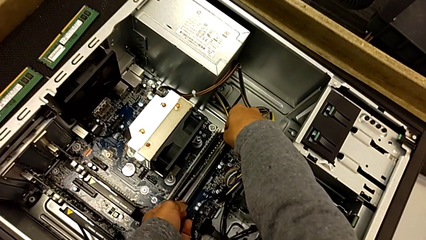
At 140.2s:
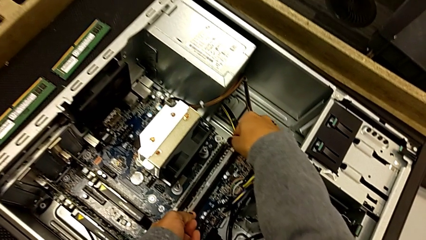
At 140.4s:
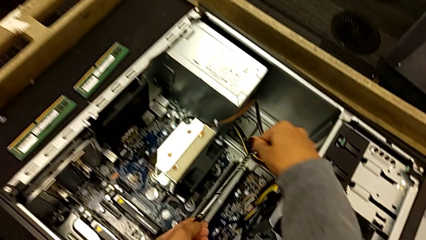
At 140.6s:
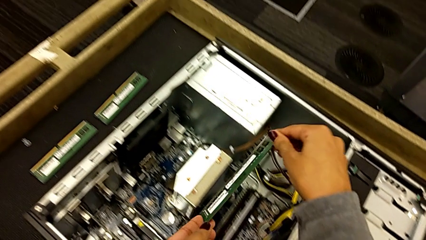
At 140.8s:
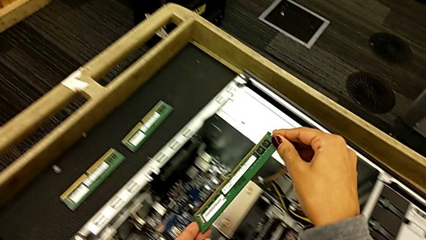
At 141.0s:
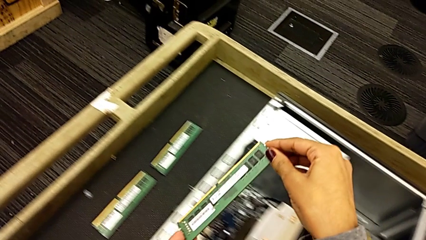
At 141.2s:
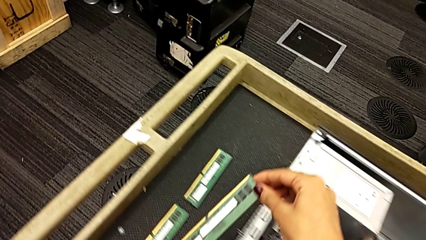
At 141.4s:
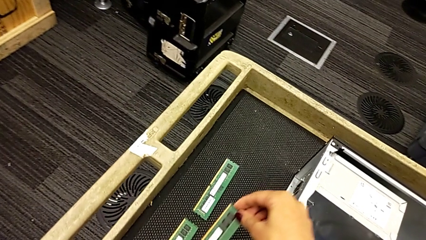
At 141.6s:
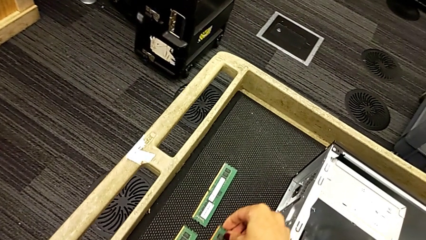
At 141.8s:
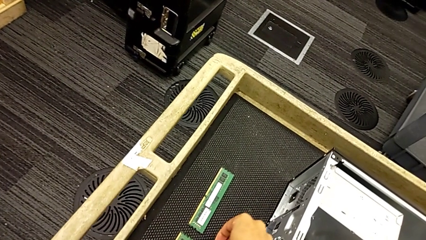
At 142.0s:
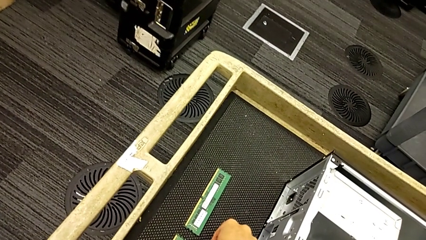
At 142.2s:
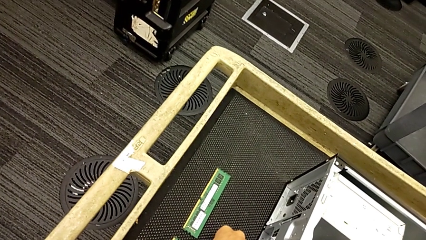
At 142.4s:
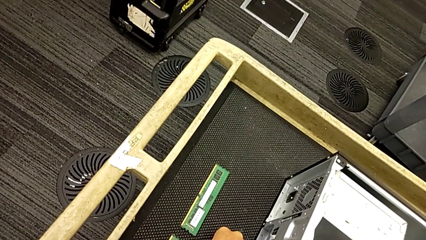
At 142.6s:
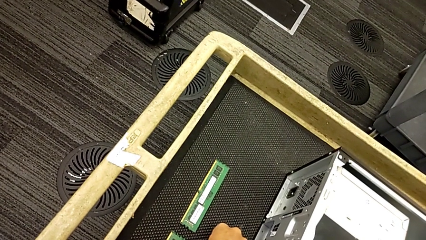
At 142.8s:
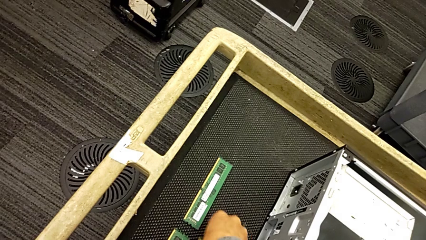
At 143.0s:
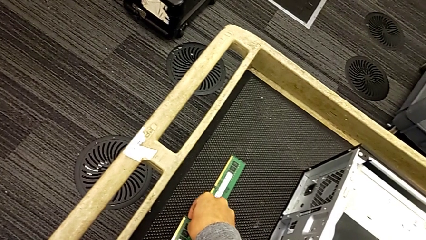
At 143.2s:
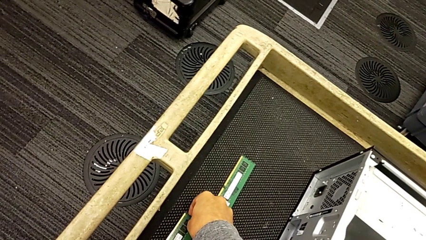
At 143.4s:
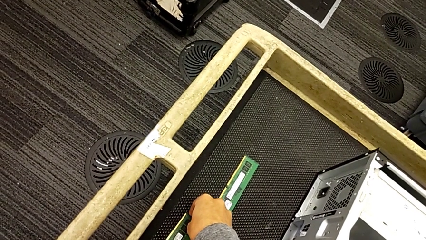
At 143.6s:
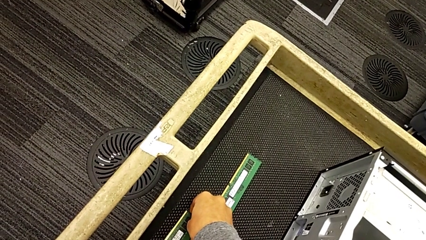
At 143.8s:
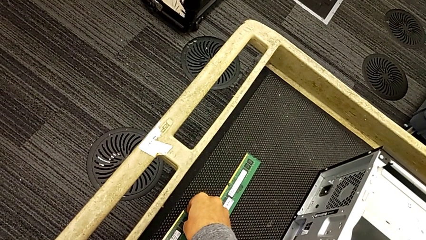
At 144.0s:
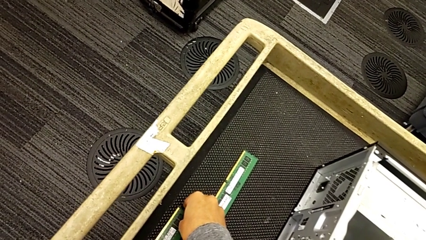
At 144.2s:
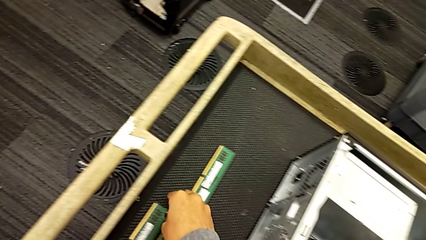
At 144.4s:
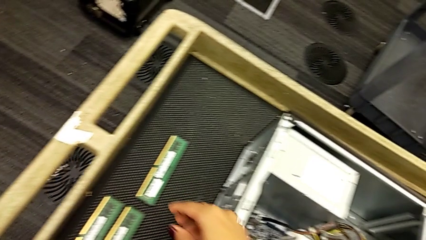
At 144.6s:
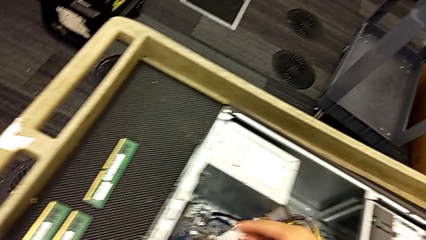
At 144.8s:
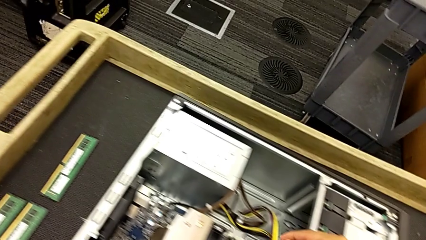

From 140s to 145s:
The camera wearer is withdrawing the RAM from the tabs. They withdraw the third RAM and place the RAM.

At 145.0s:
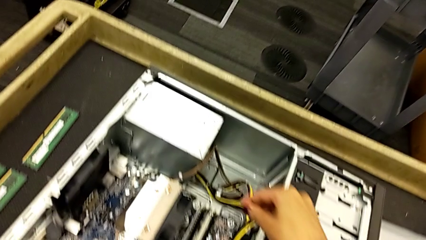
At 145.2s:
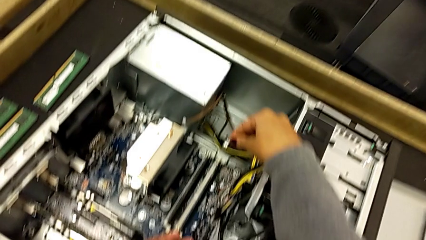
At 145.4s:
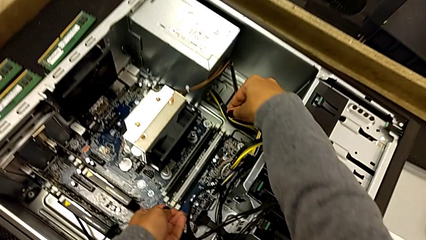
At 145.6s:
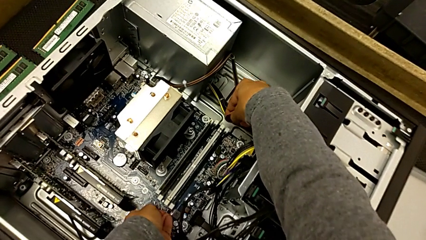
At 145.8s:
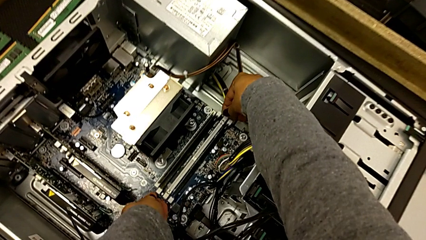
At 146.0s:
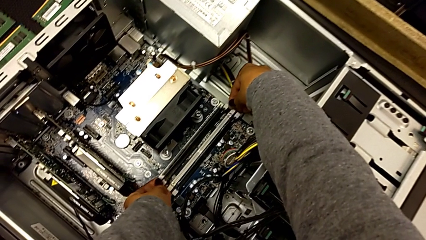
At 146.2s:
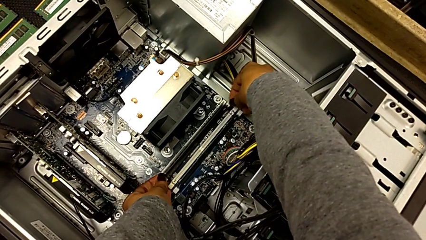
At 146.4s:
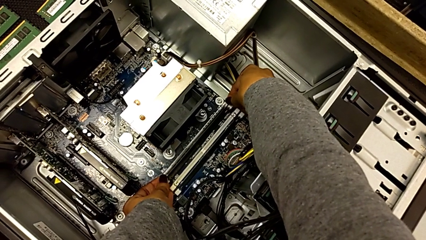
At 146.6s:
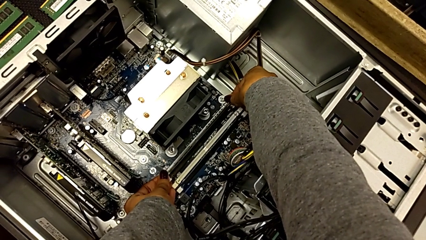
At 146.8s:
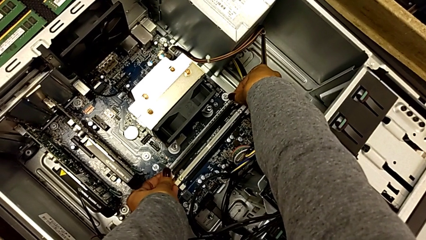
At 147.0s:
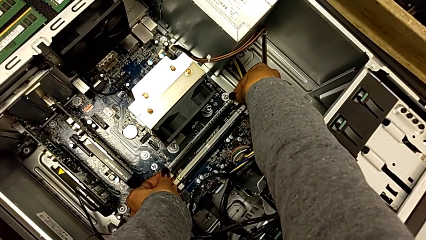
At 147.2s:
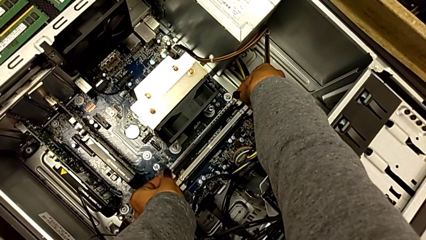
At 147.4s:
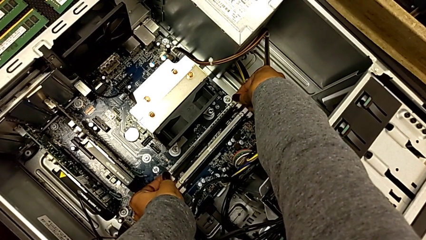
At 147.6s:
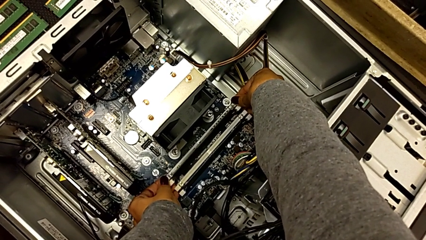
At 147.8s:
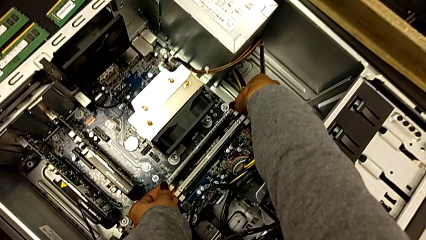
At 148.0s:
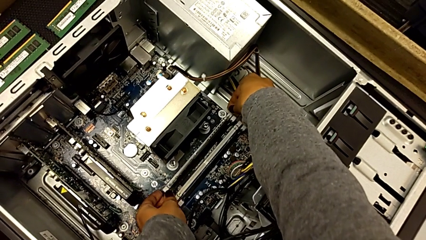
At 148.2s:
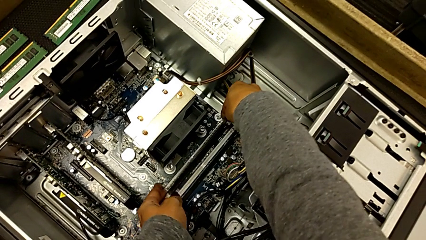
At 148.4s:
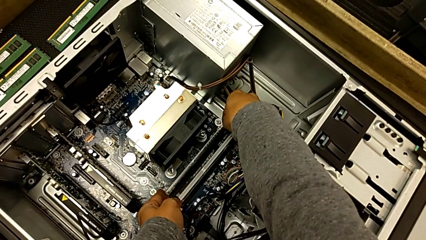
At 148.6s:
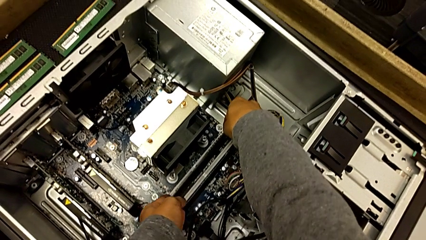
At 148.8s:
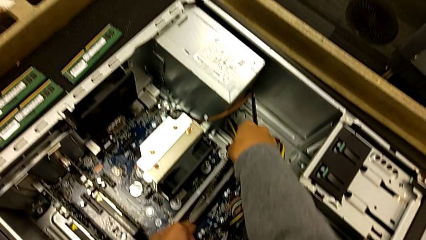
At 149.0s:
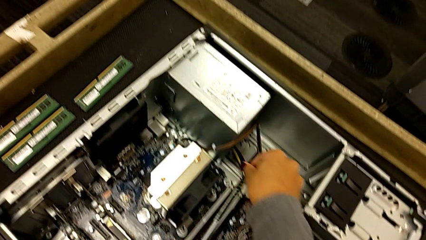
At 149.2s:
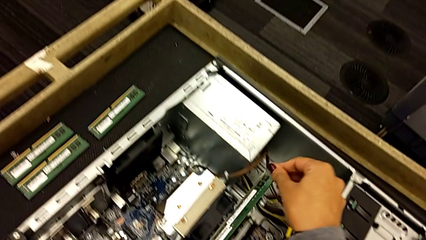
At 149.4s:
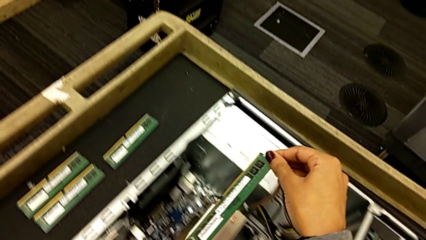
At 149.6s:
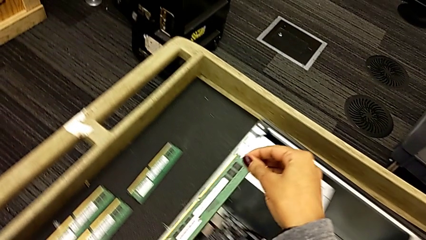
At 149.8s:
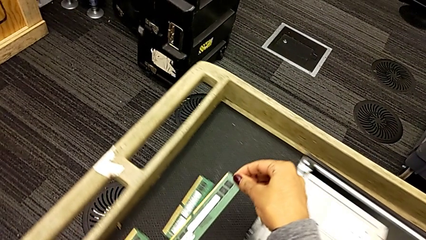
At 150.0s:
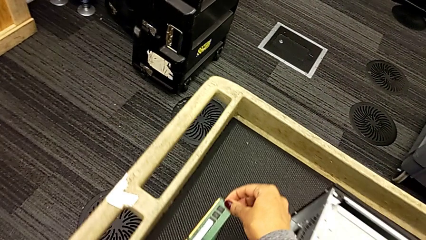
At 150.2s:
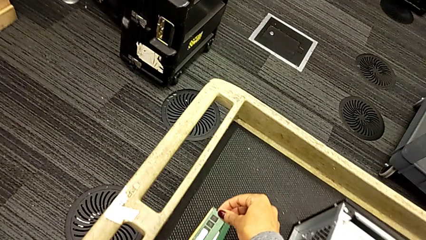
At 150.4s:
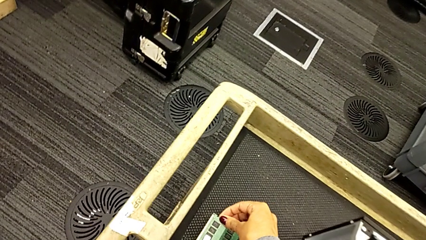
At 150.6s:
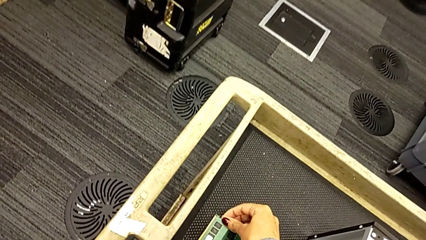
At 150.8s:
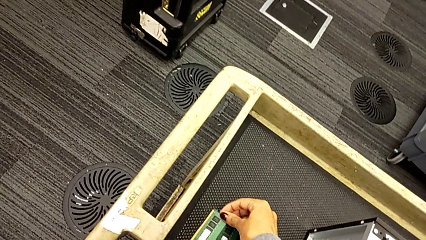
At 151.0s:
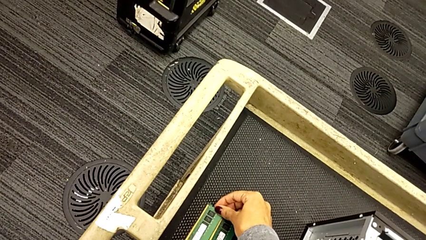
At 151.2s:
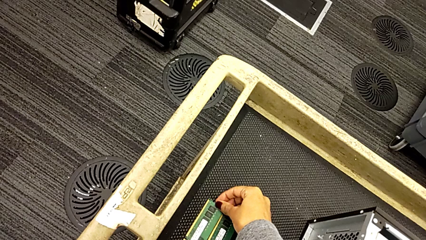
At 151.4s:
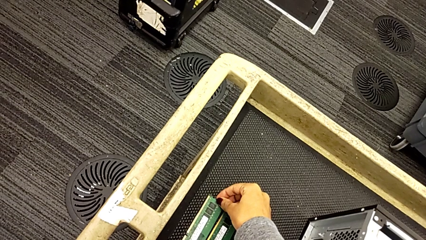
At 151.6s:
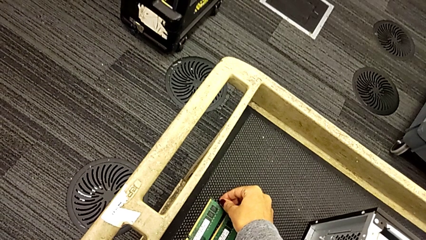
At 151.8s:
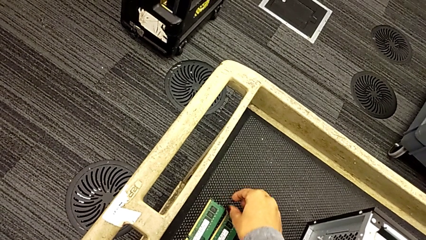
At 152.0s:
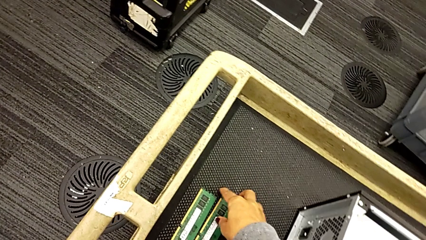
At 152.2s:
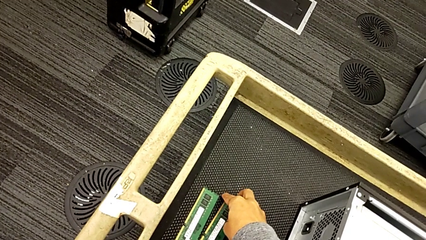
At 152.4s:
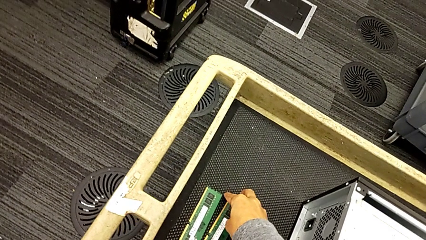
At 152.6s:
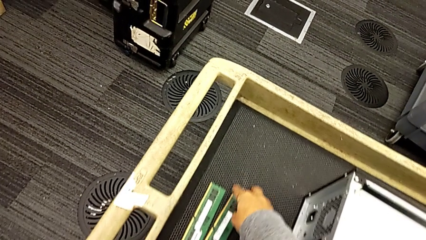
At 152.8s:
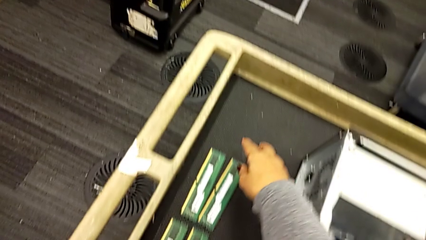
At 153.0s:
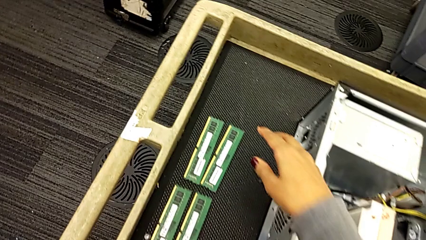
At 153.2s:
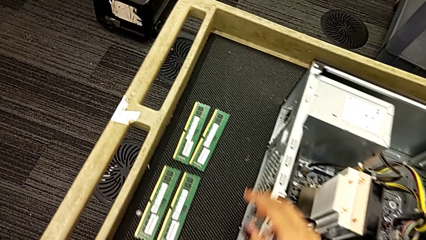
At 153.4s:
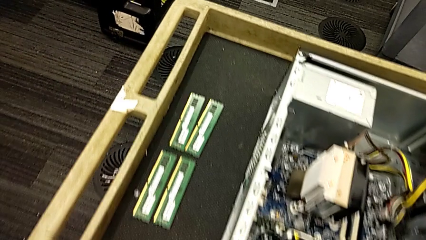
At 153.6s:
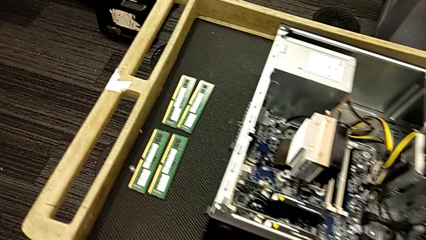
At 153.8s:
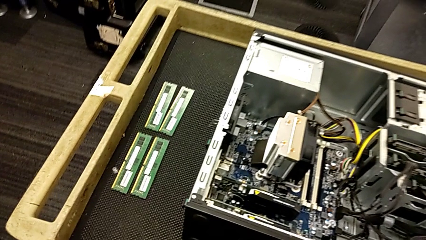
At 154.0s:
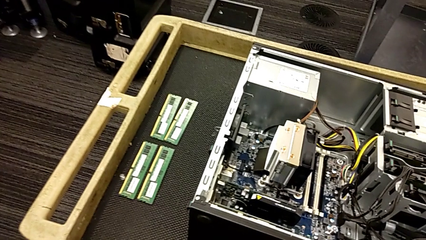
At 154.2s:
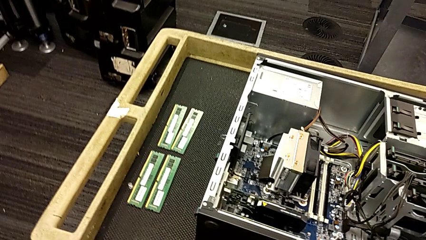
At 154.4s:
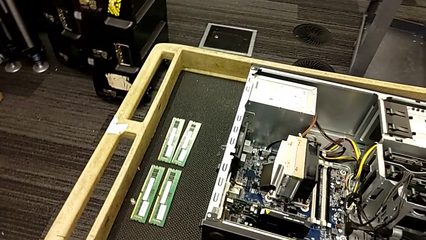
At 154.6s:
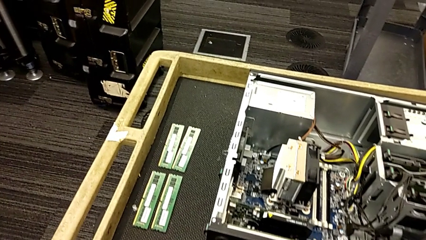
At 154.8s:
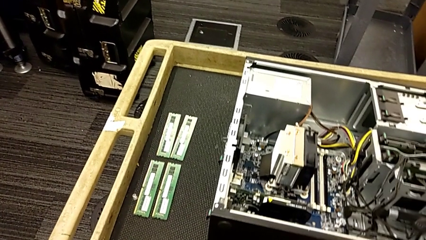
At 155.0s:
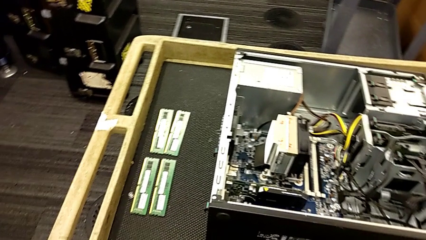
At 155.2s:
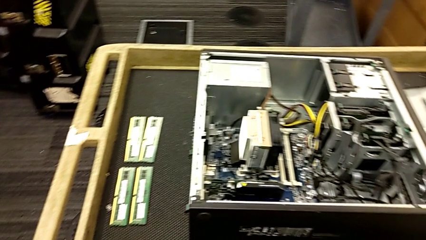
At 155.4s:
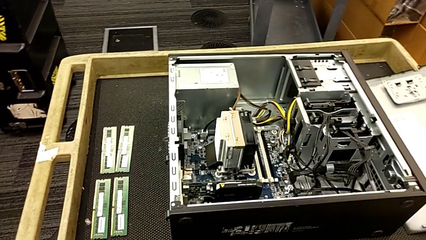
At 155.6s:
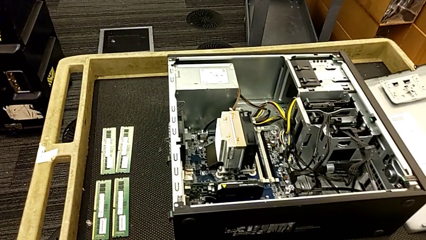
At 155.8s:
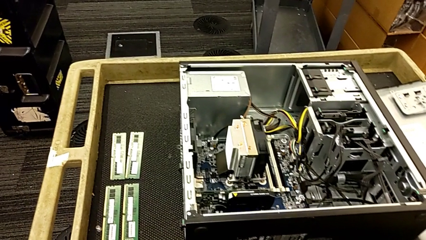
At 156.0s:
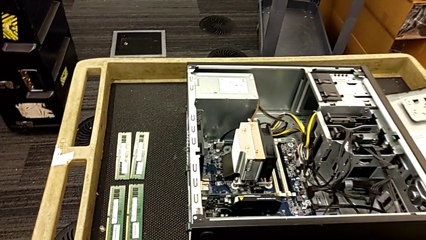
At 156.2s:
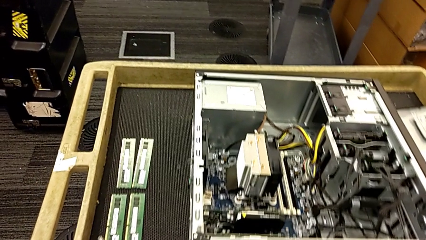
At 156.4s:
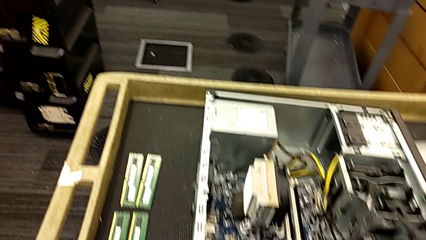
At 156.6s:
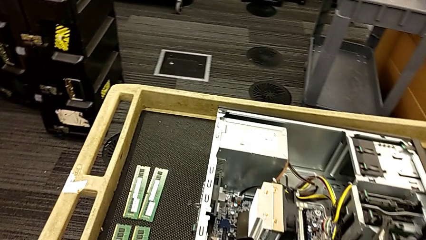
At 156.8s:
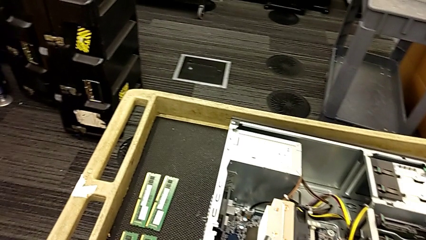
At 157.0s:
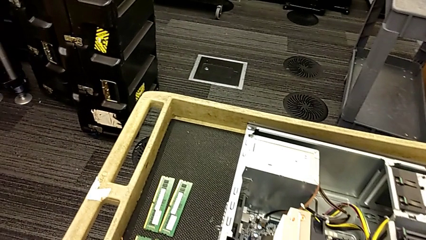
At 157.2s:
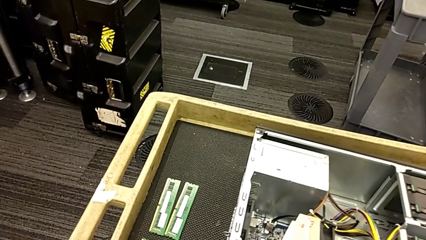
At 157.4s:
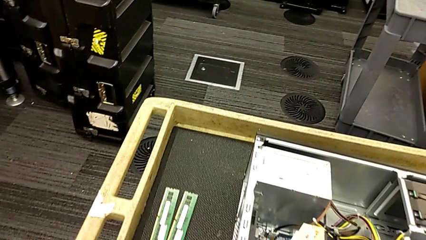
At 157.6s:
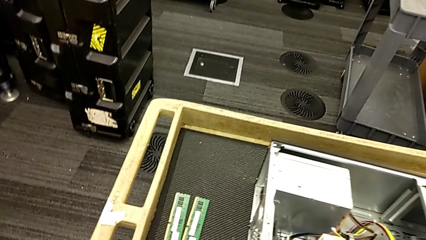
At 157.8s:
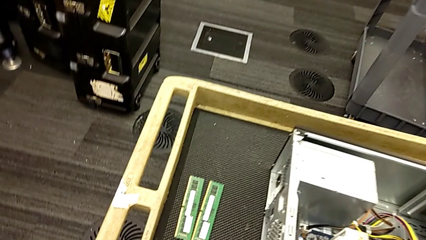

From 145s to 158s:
The camera wearer is continuing withdrawing RAM from the tabs. They withdraw the third RAM and inspect the computer tower.
